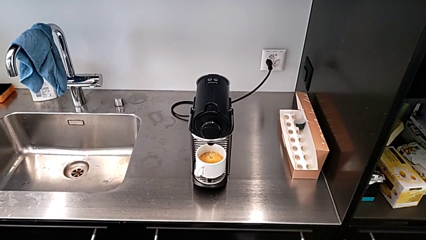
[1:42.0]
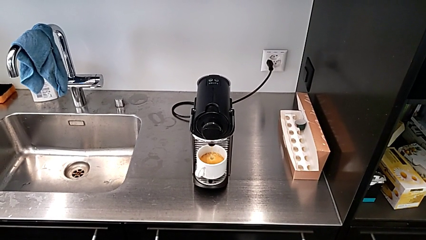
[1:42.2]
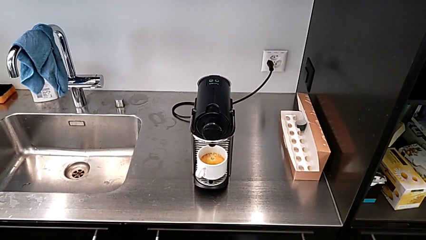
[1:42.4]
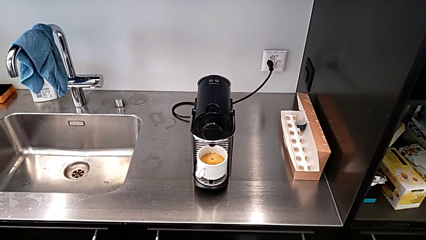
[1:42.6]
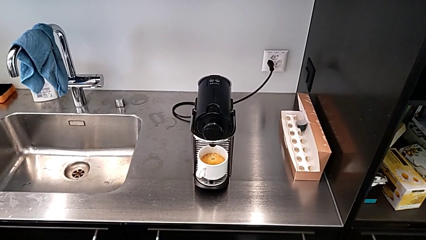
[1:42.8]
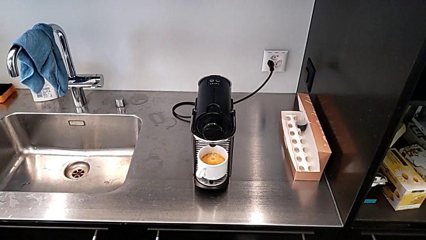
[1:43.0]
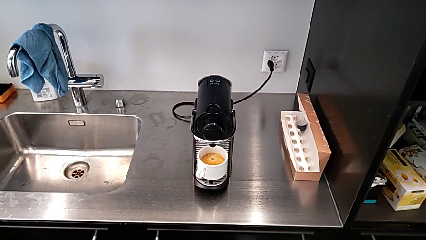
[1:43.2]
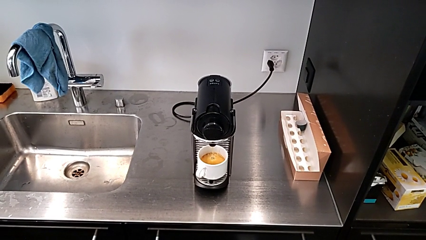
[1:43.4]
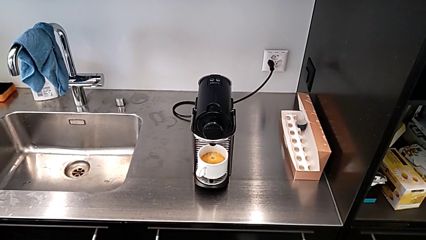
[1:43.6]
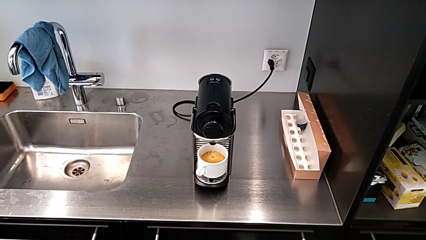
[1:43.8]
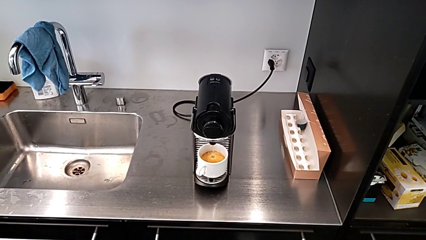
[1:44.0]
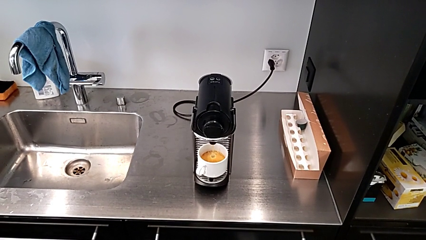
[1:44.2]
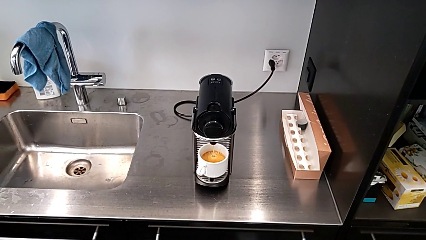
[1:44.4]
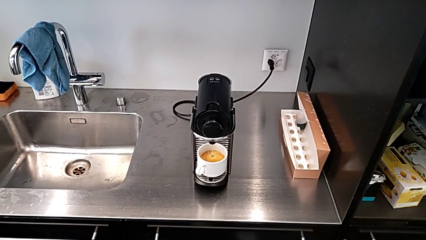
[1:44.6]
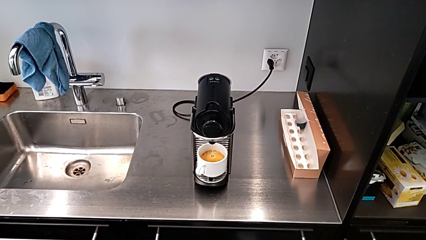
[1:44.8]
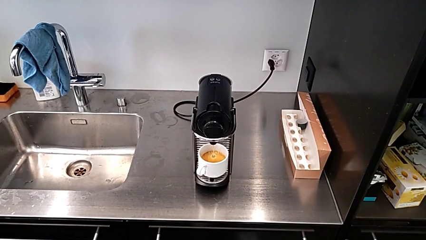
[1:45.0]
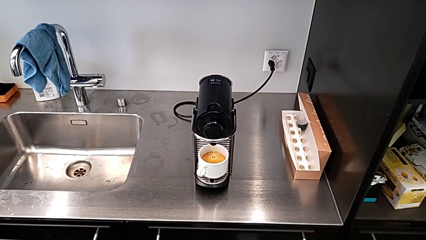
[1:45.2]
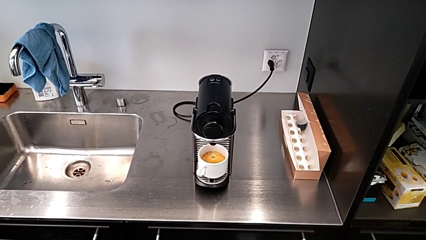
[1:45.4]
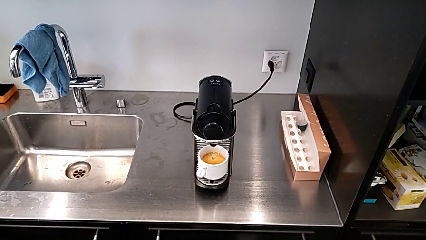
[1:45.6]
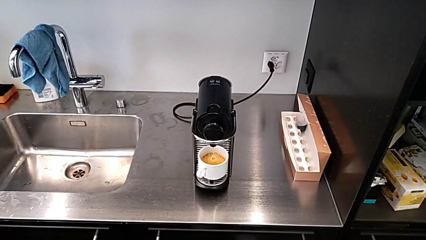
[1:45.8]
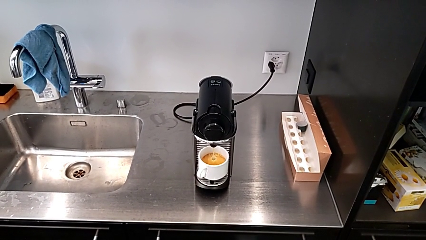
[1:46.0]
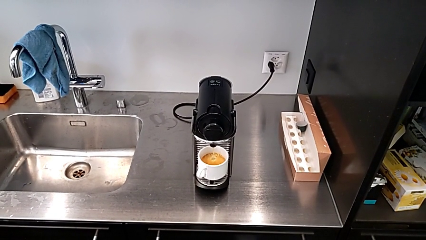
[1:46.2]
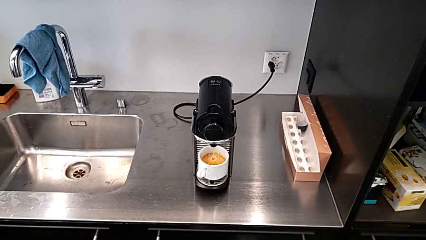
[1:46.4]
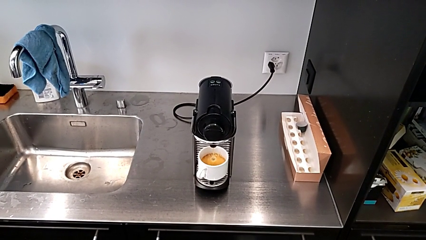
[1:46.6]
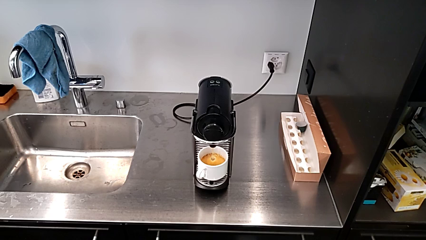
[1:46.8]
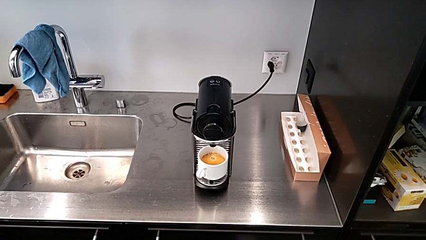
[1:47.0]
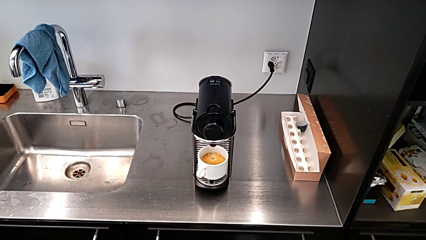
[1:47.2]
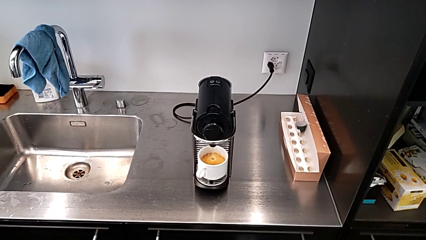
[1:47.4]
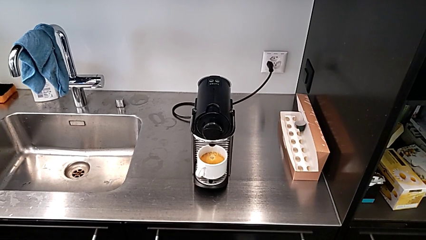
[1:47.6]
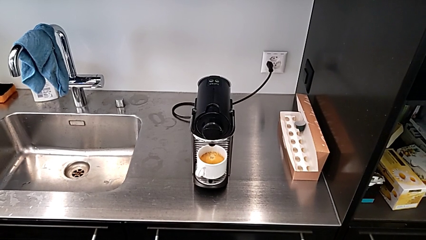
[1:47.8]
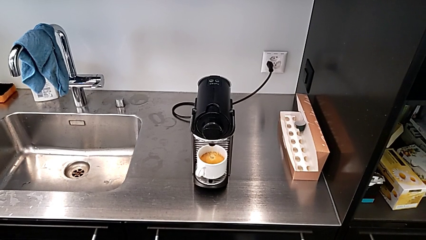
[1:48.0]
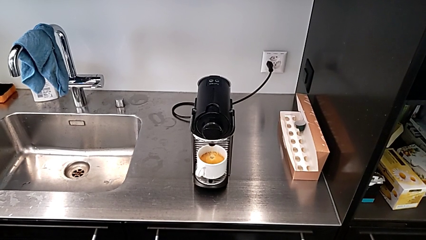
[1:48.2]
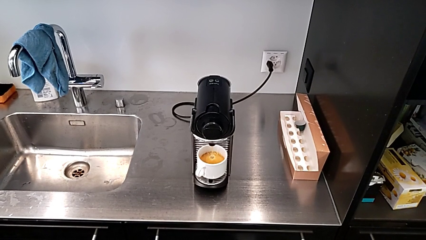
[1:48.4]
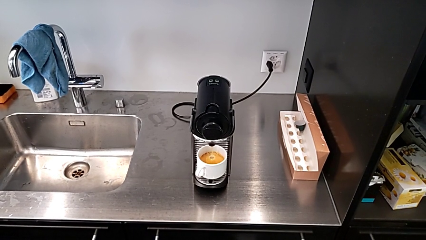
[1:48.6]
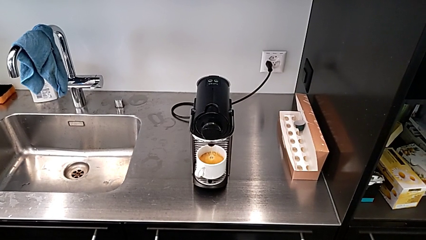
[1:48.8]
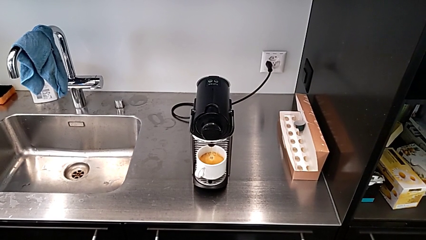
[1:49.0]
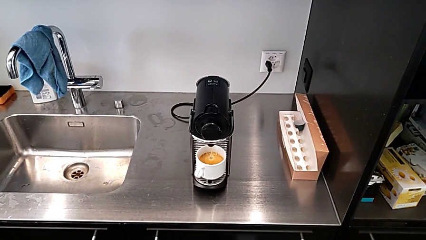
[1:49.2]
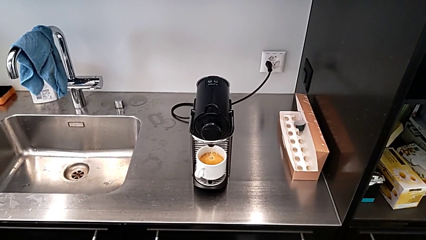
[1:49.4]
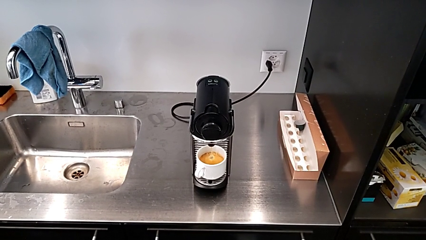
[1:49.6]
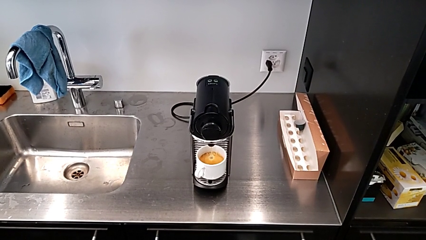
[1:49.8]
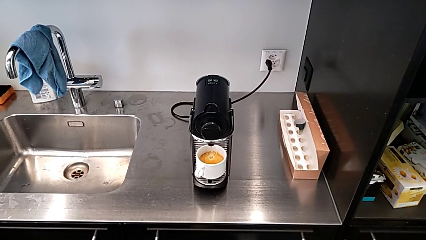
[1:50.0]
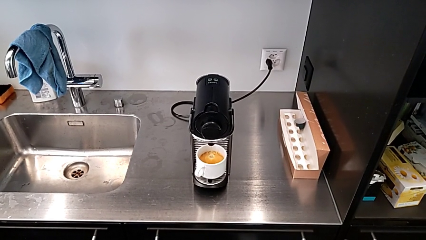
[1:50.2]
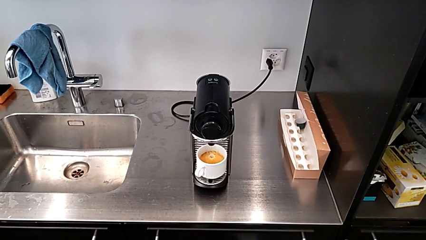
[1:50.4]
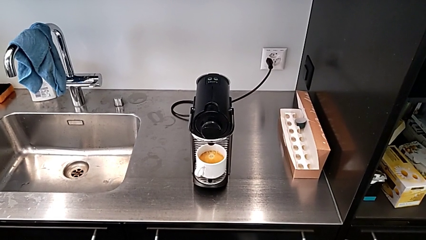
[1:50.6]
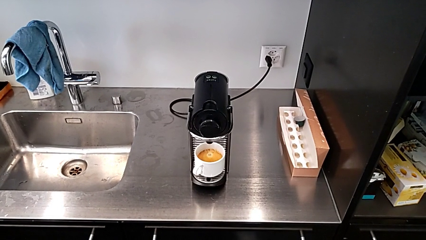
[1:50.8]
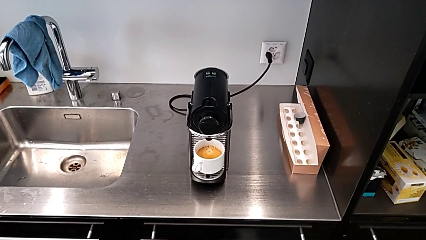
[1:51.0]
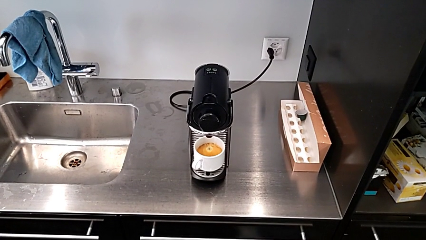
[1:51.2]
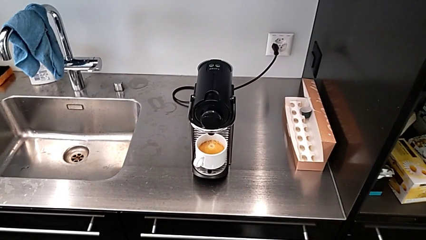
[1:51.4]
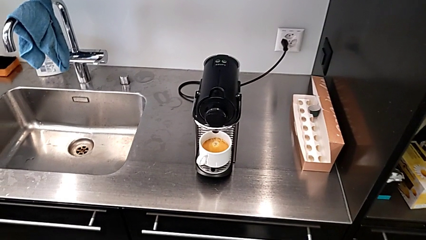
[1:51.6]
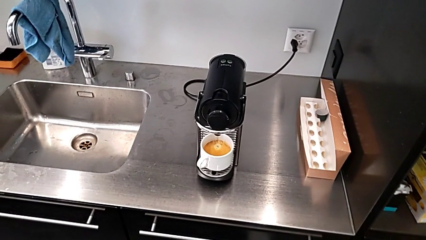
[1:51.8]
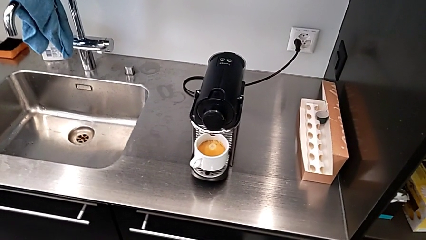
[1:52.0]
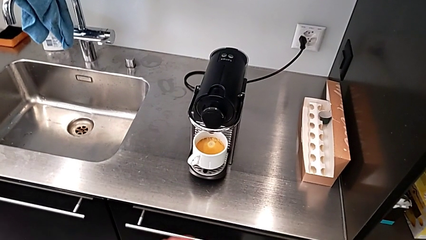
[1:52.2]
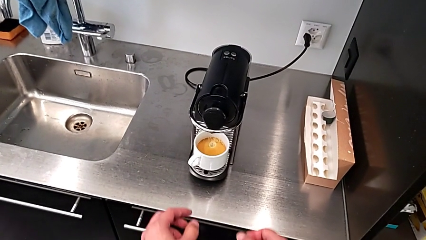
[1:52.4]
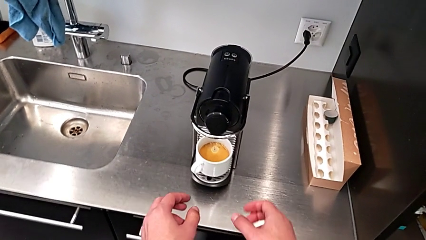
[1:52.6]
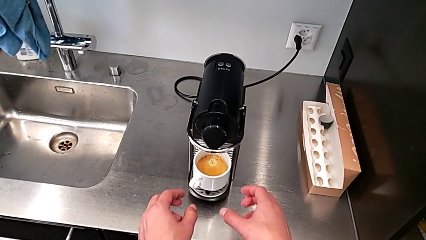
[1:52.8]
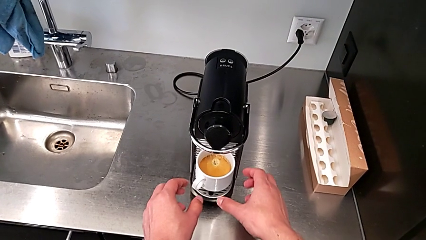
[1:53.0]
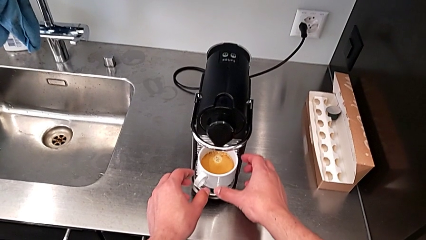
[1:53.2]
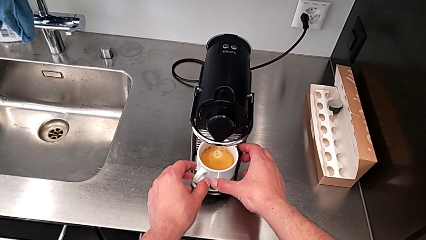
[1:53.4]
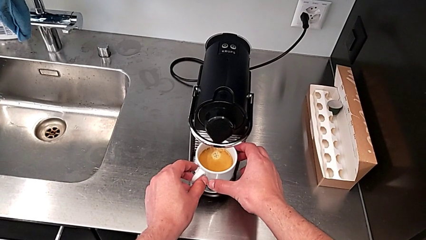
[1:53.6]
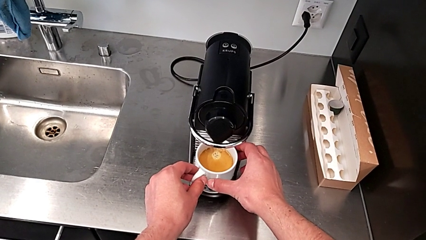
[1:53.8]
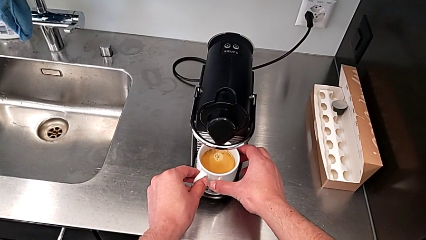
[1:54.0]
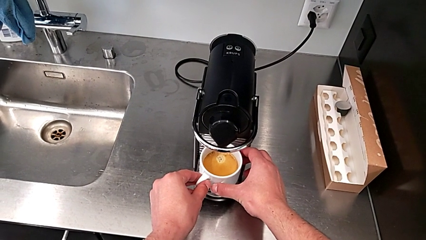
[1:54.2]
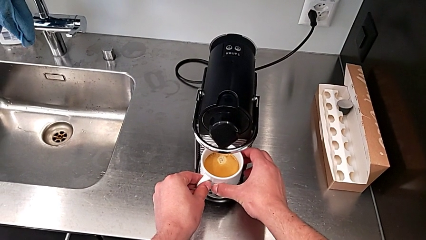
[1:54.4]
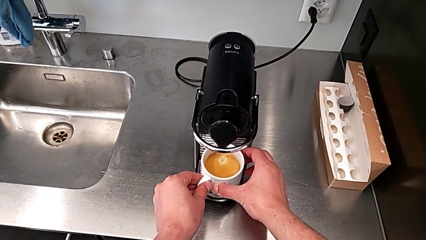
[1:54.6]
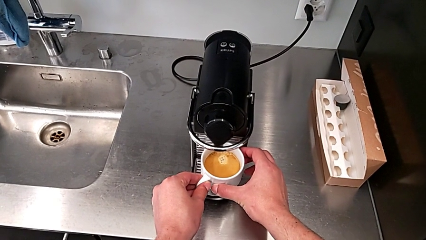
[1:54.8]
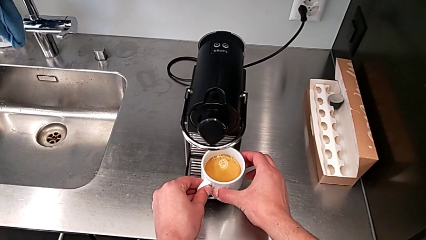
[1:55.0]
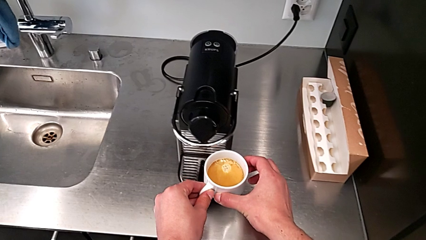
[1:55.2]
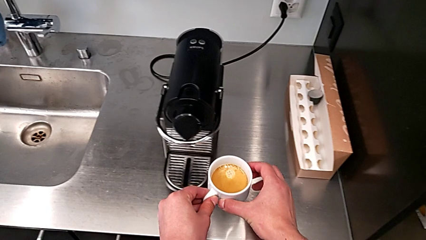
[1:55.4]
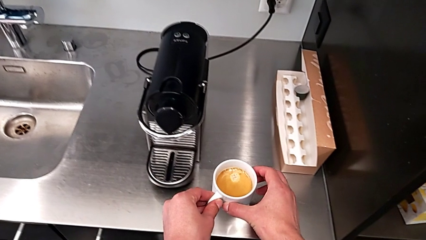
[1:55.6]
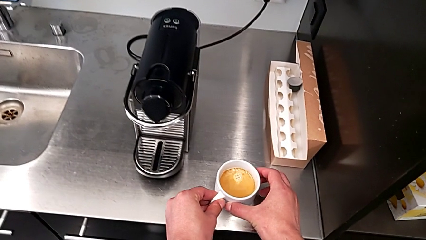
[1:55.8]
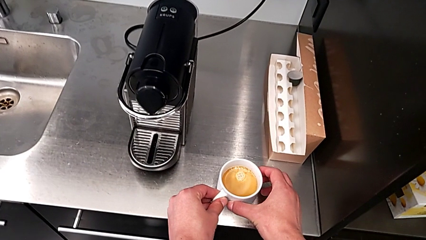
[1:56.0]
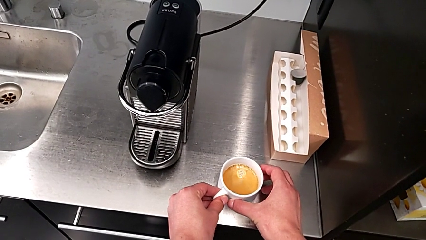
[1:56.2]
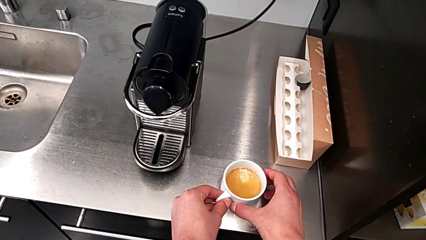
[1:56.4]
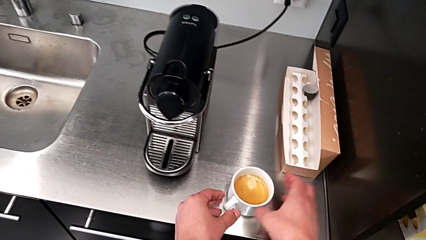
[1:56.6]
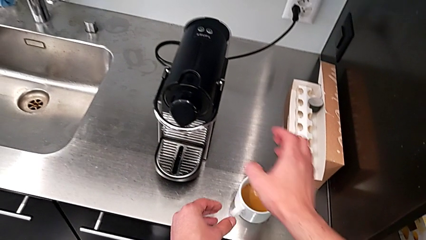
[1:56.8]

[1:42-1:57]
The camera wearer is making a cup of coffee. They keep loading the coffee, grab the cup and place it, all with the right hand.

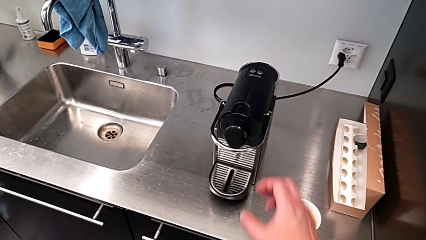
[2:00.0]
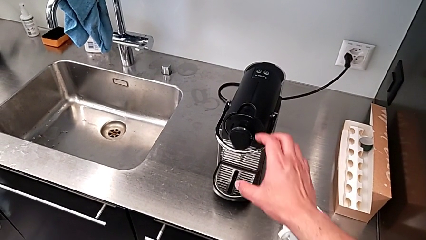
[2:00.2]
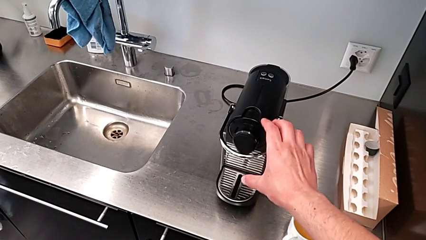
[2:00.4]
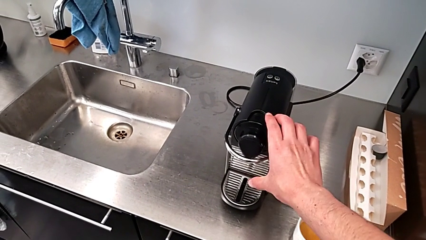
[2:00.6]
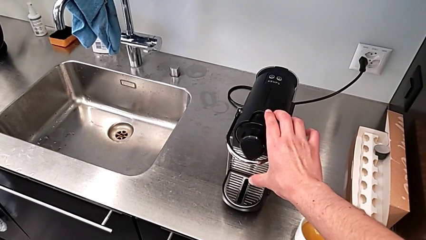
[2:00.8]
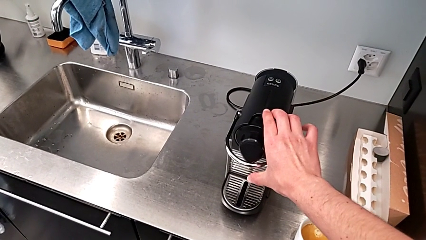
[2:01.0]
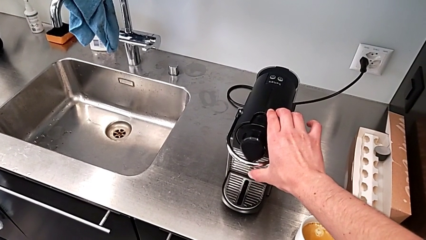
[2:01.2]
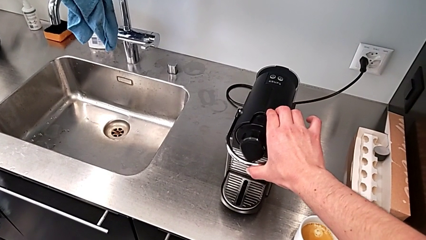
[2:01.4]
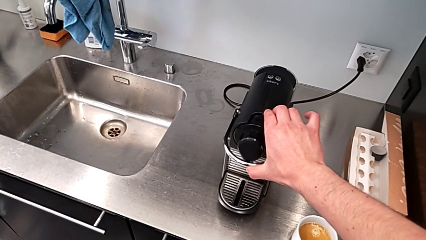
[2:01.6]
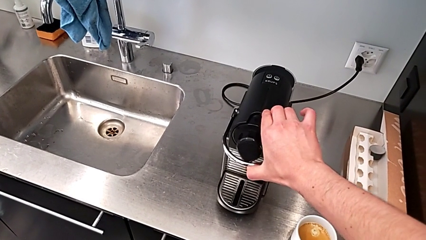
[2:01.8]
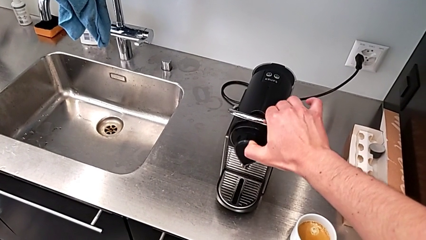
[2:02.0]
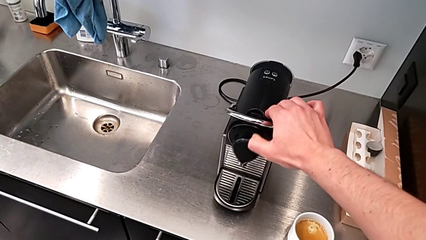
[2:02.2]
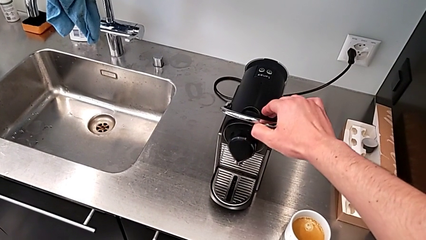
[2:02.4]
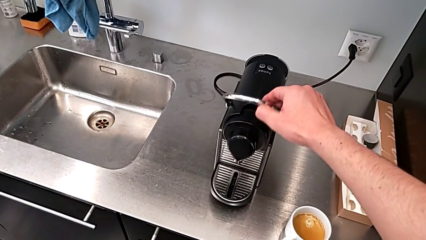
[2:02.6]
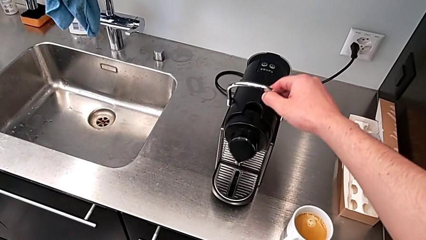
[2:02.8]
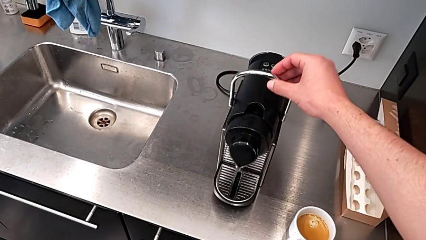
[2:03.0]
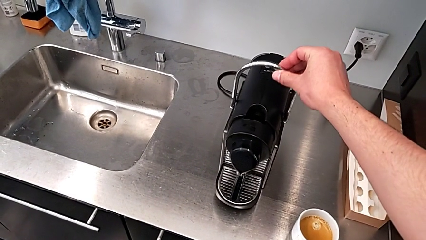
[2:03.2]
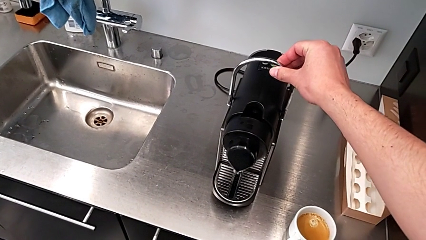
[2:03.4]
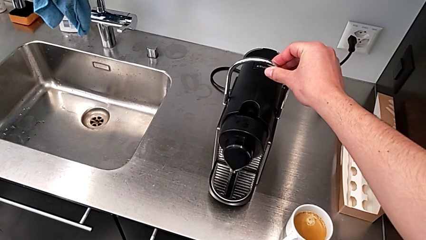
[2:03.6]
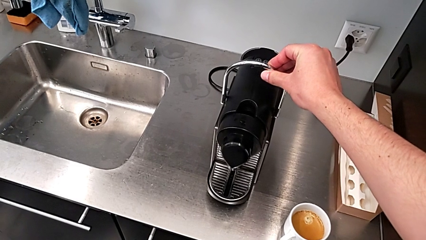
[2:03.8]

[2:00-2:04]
The camera wearer is emptying the capsule container. They pull the lever with the right hand.
